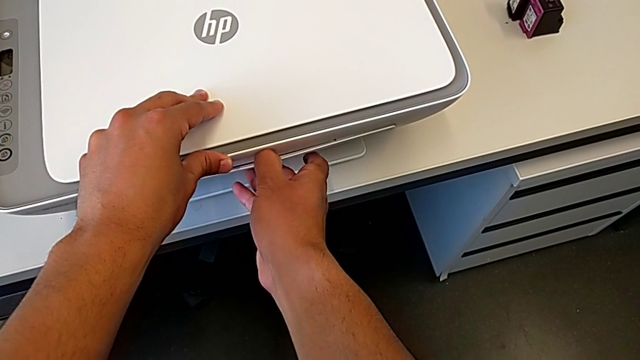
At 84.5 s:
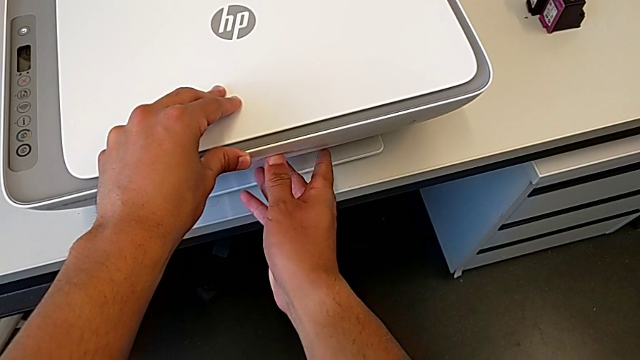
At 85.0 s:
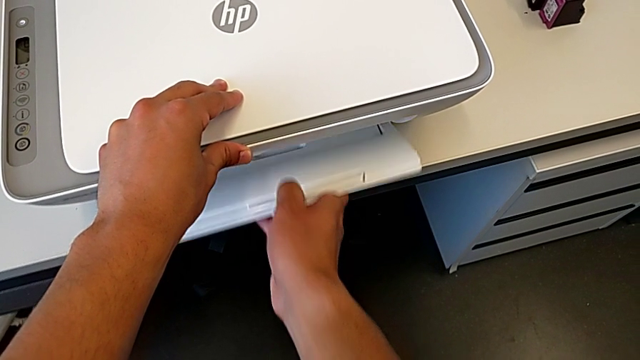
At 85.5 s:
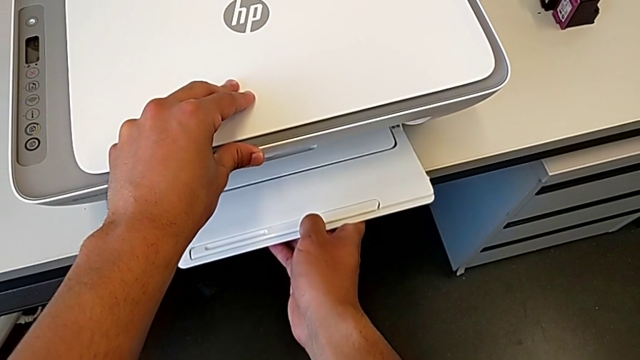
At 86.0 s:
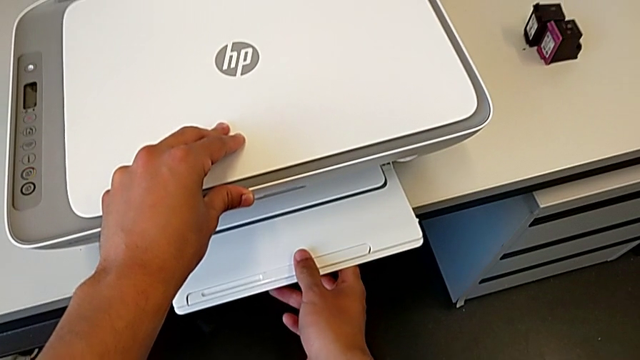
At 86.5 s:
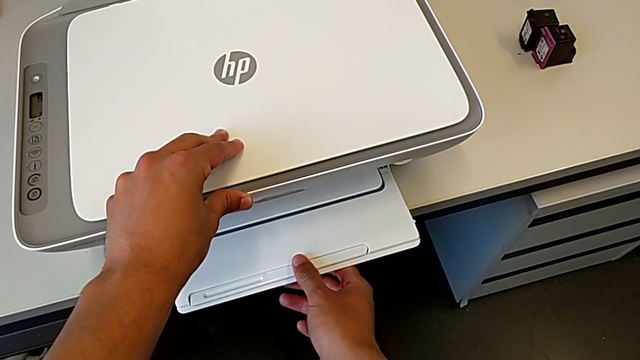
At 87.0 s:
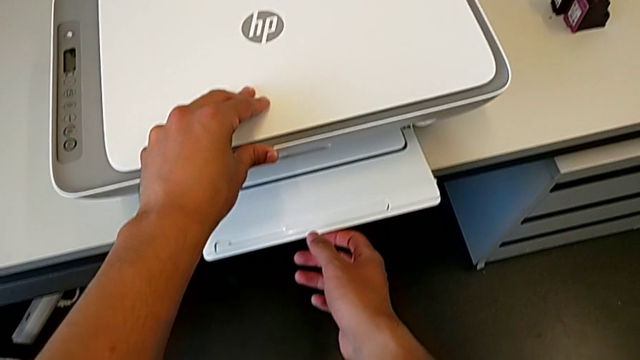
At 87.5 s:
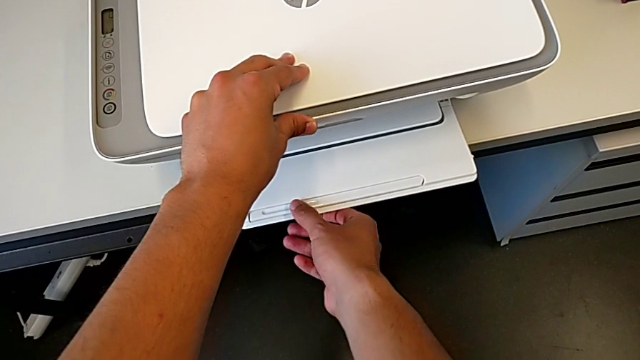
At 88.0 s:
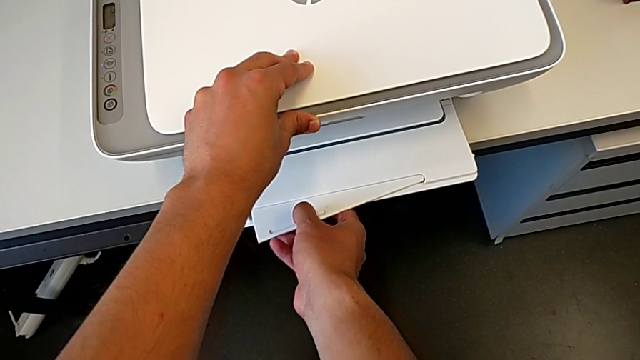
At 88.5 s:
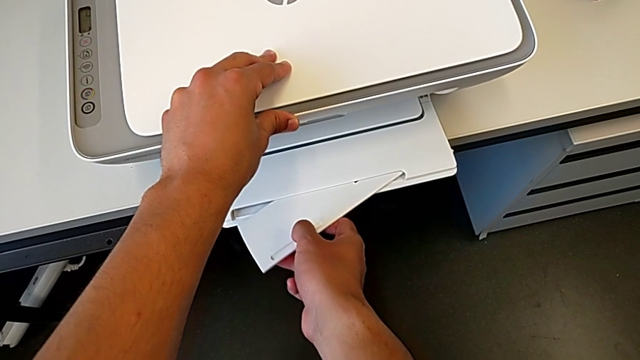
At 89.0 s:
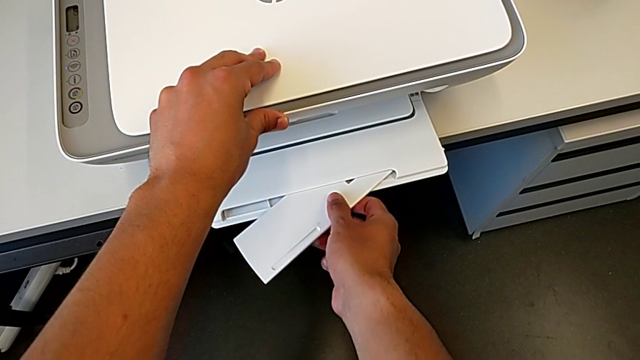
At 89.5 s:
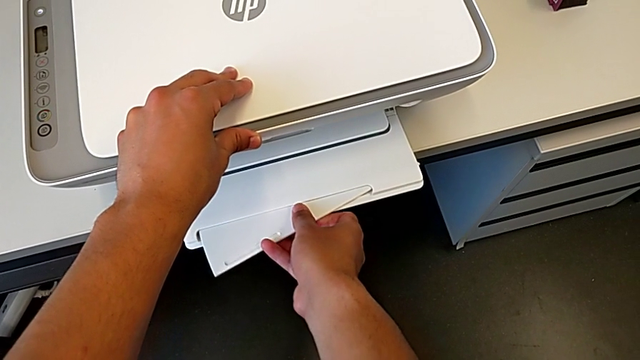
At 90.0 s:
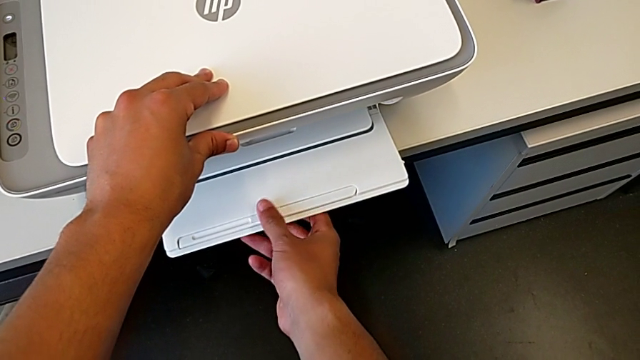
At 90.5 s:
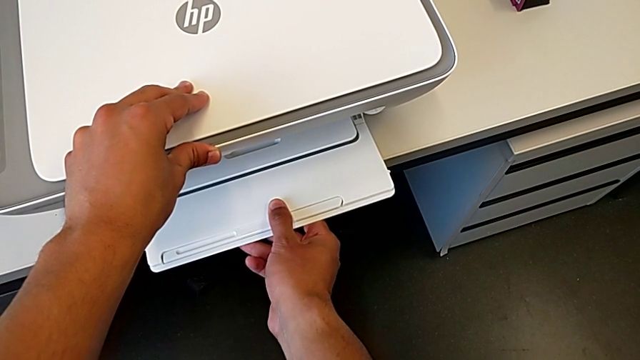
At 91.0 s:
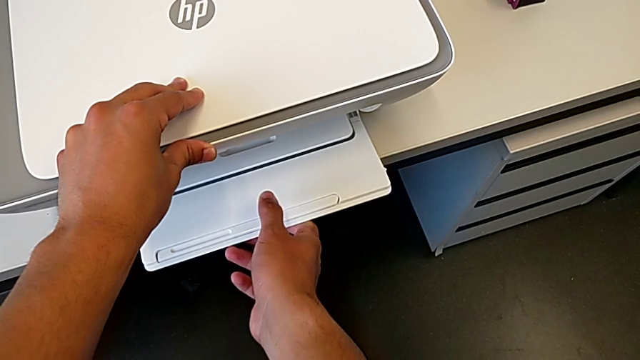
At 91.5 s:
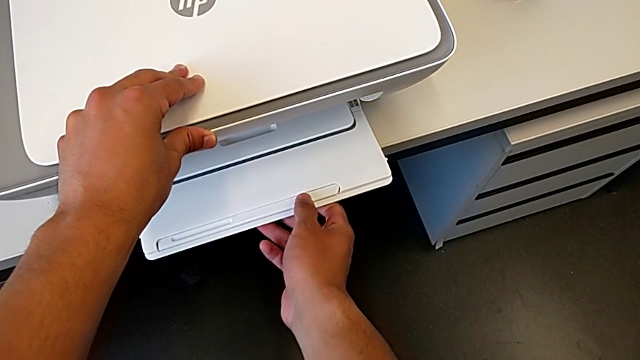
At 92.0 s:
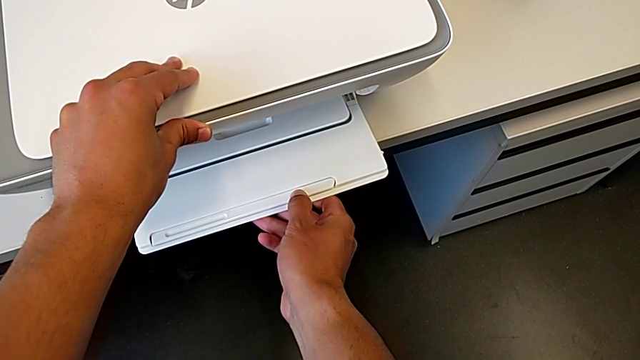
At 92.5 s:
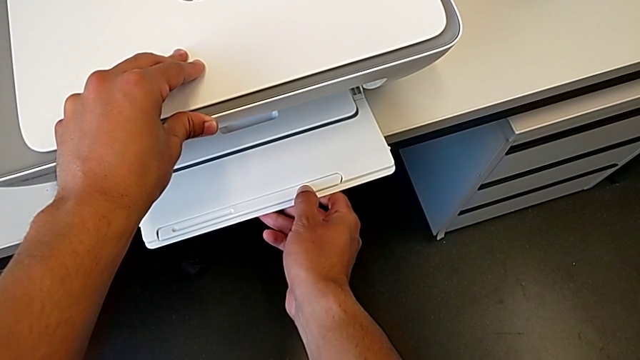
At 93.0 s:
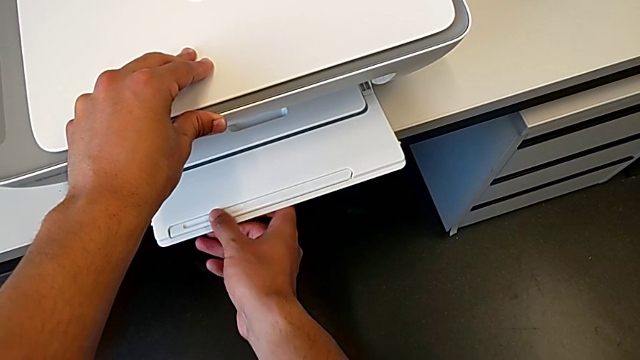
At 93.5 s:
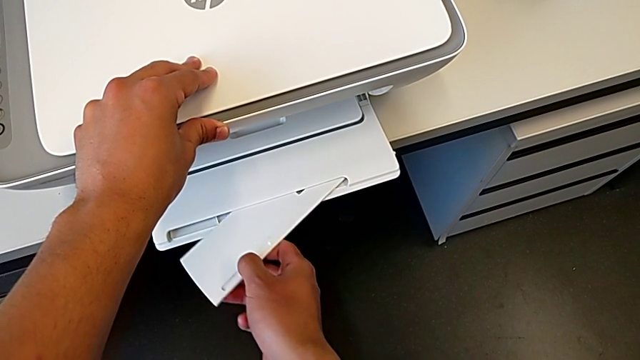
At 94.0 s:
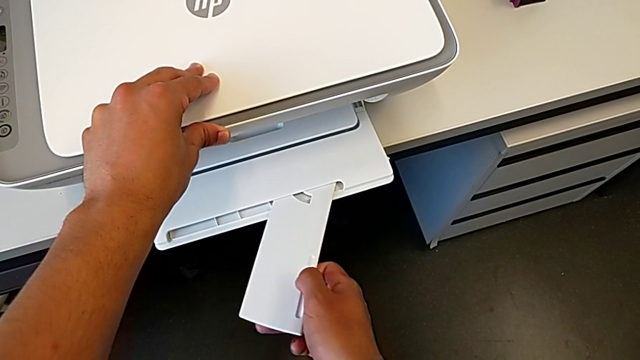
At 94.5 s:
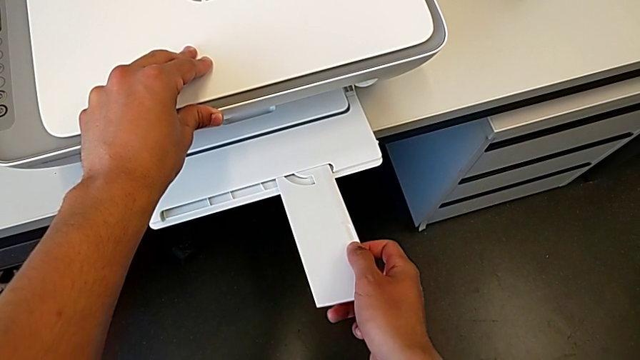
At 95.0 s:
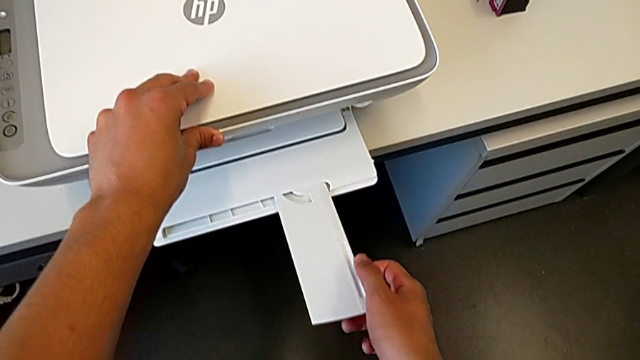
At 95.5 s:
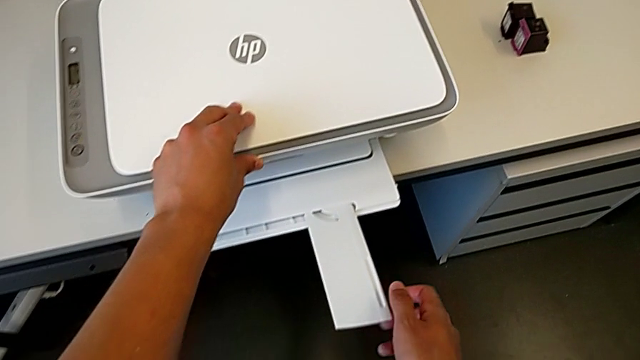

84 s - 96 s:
The camera wearer is copying a paper from the printer. They pull the paper tray, slide the folding paper tray, push the extending paper tray and slide the folding paper tray.

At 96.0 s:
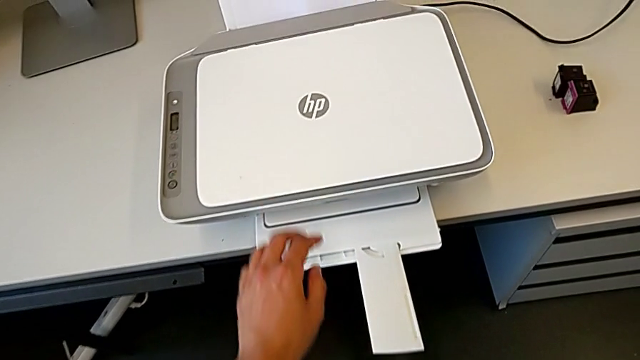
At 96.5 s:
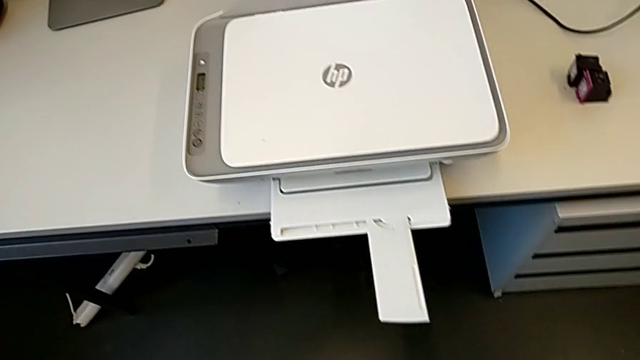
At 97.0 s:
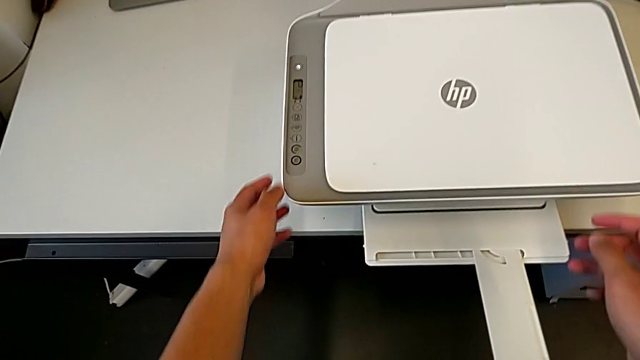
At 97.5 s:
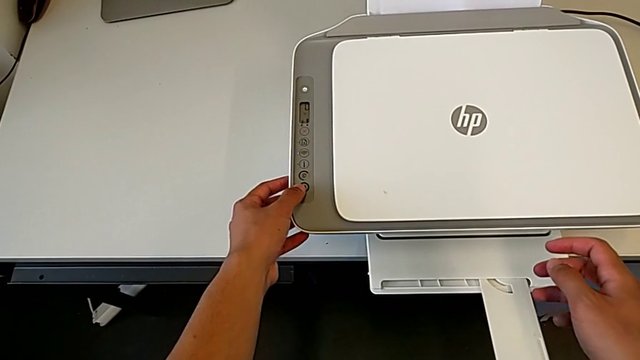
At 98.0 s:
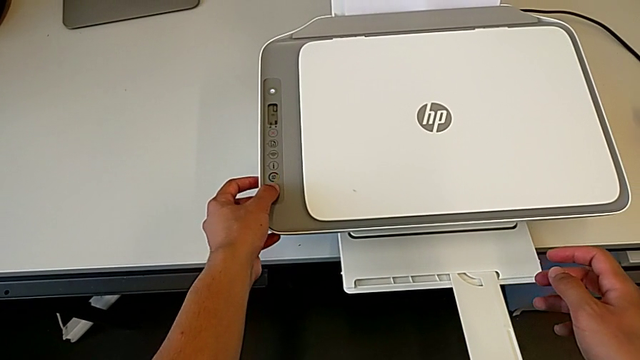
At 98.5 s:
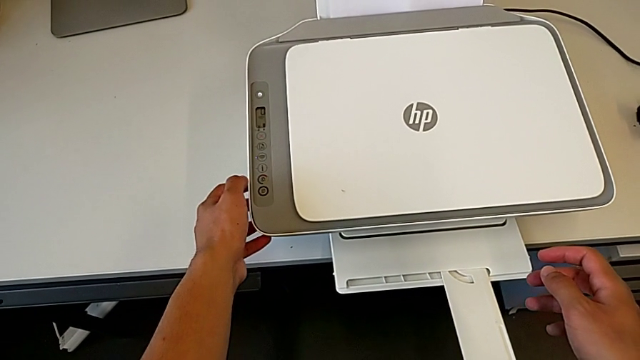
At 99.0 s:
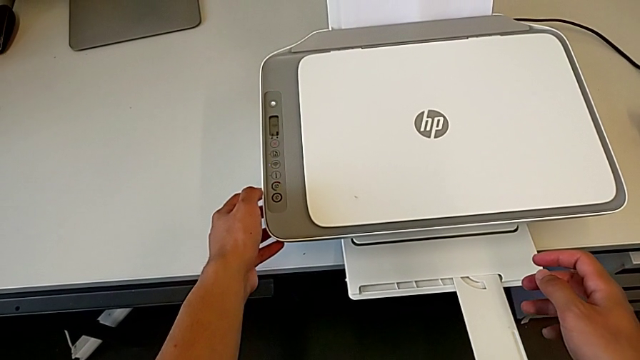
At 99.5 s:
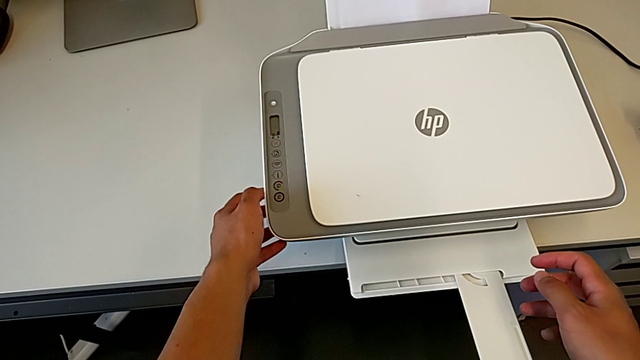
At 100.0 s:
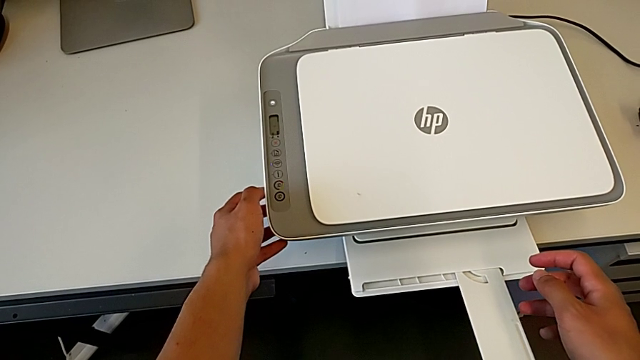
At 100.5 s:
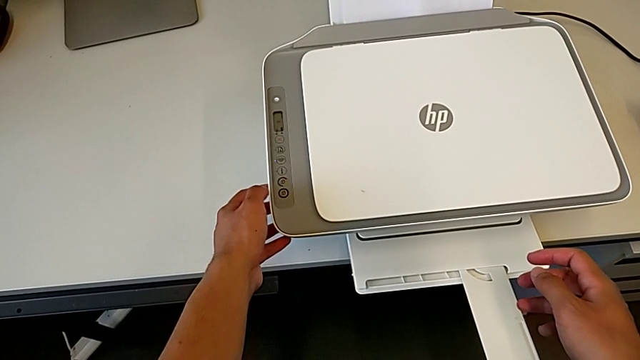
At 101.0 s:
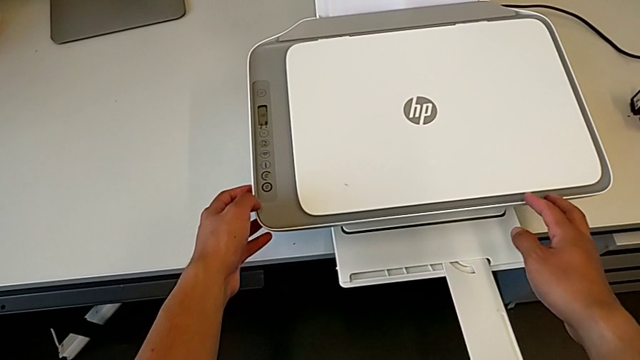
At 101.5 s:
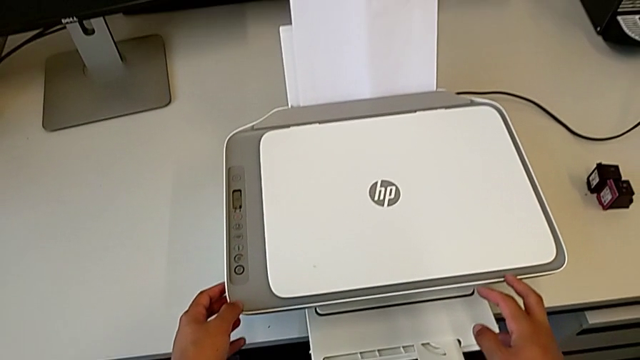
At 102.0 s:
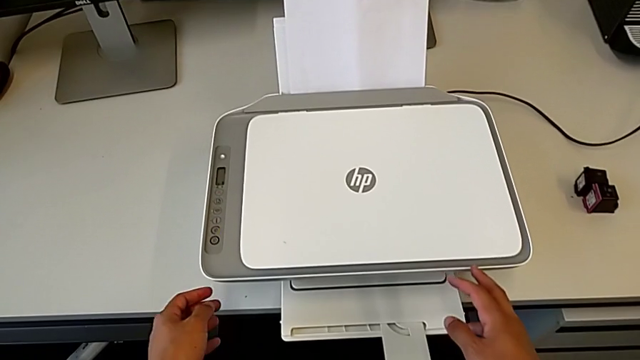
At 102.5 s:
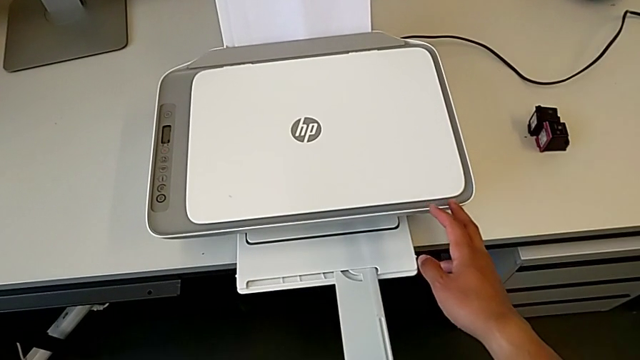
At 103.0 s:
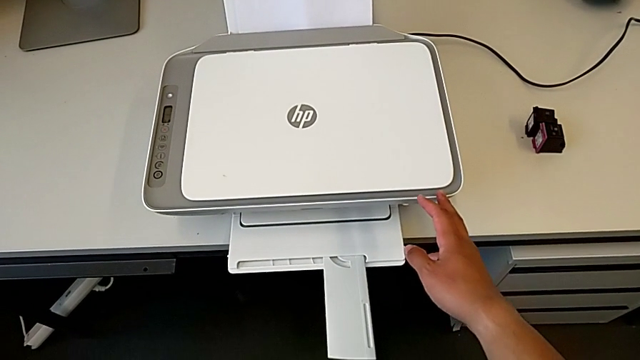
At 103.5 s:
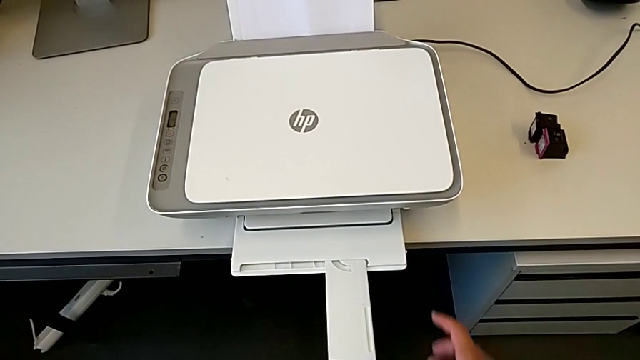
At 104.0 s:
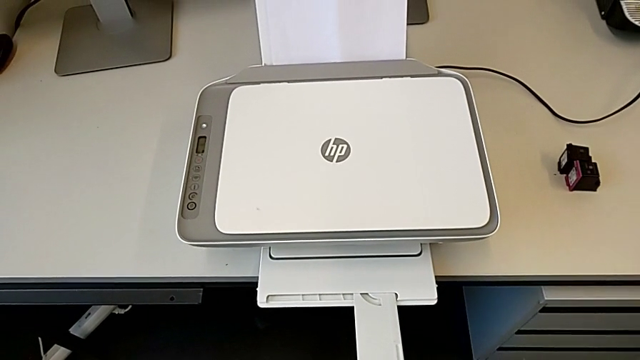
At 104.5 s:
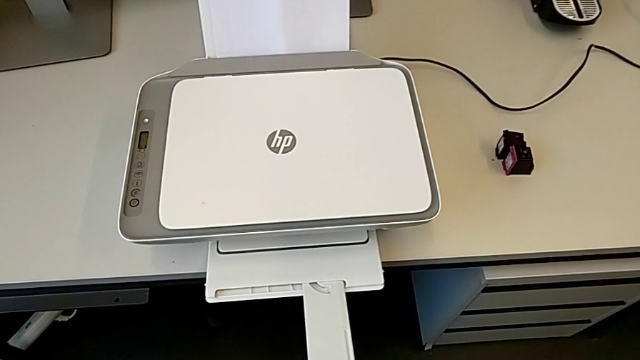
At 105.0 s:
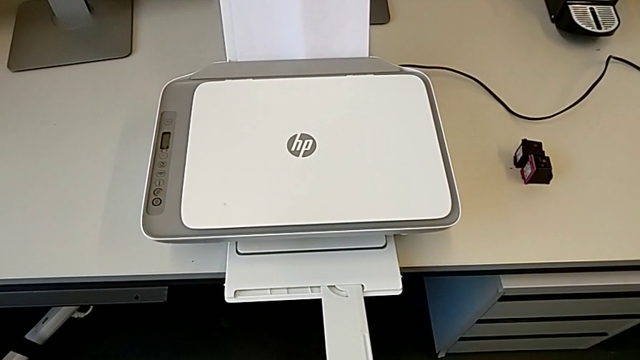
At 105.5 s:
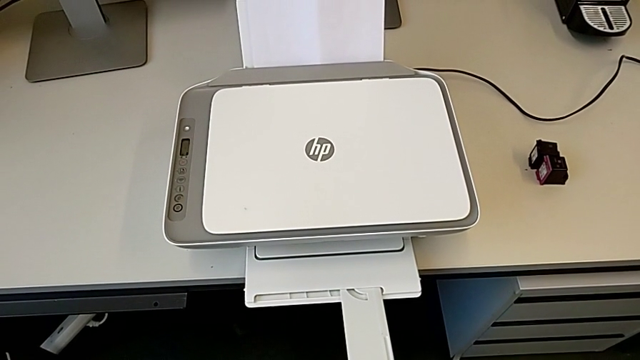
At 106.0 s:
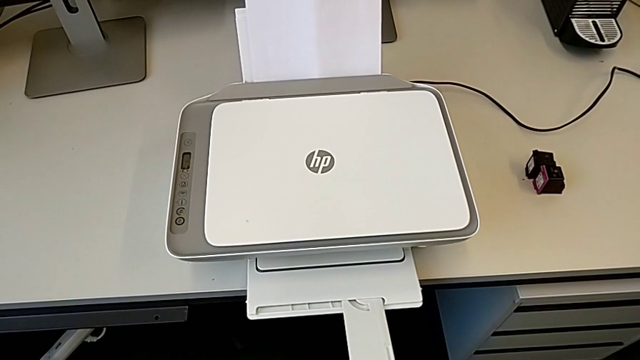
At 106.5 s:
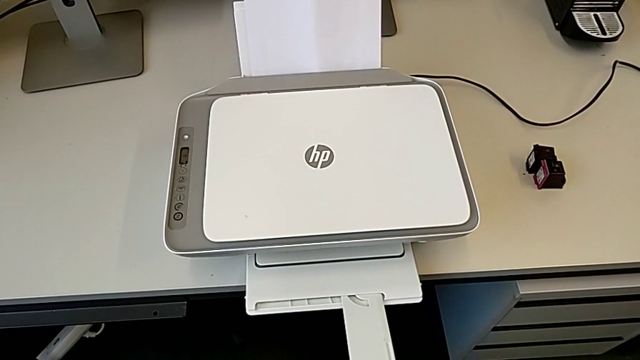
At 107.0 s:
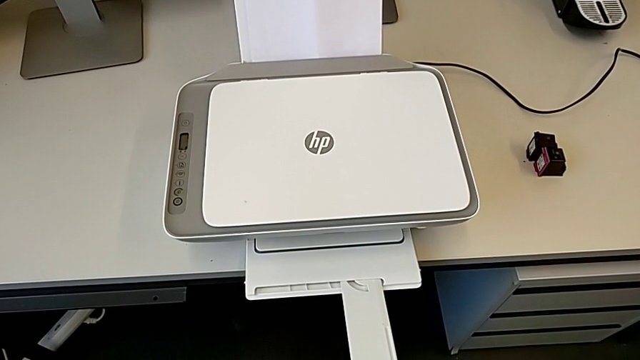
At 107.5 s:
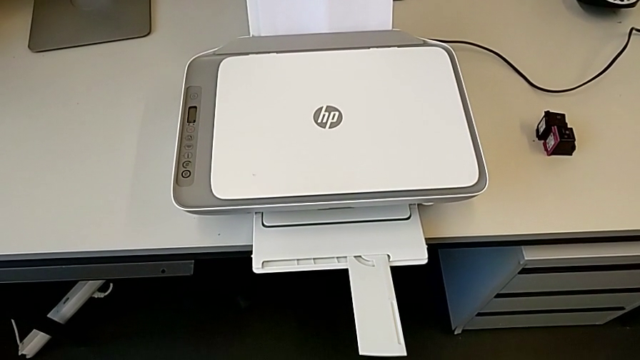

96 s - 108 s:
The camera wearer is copying a paper from the printer. They press the button.
